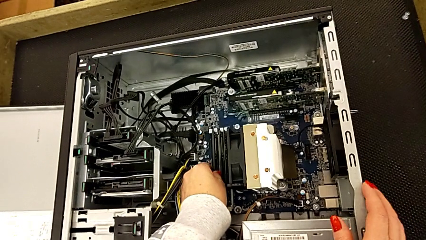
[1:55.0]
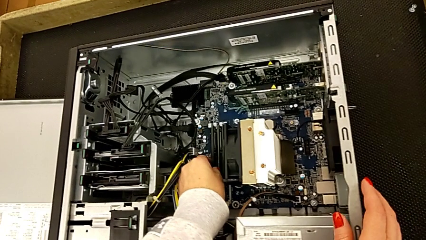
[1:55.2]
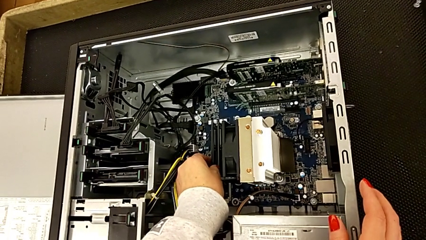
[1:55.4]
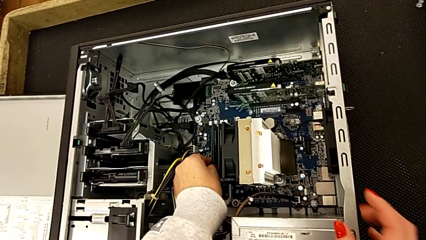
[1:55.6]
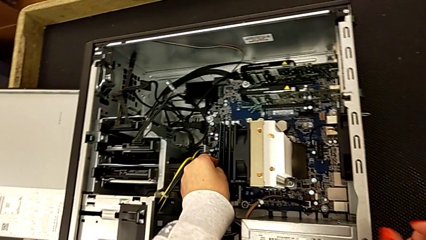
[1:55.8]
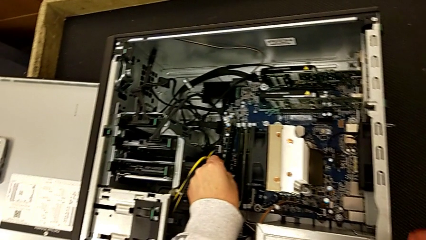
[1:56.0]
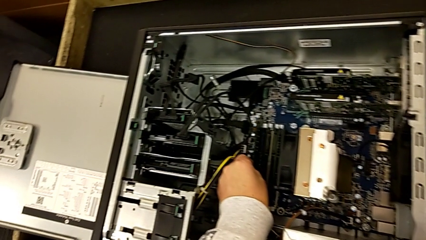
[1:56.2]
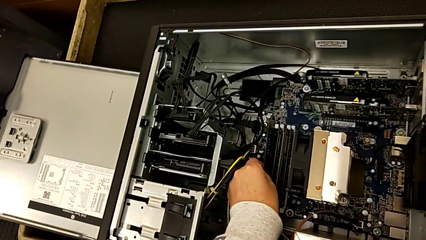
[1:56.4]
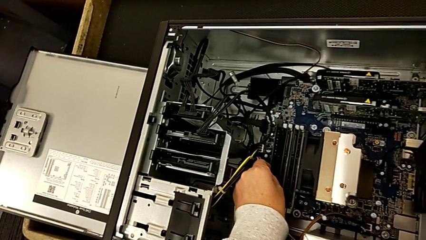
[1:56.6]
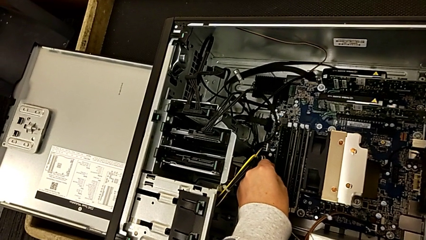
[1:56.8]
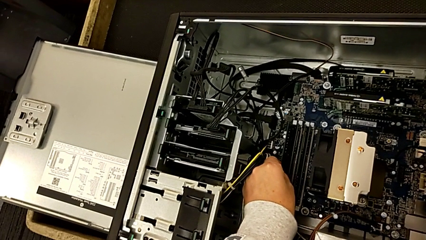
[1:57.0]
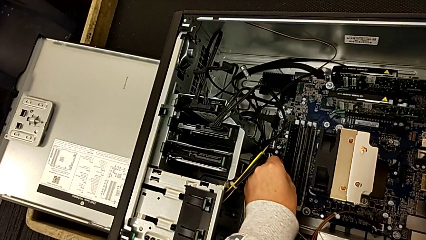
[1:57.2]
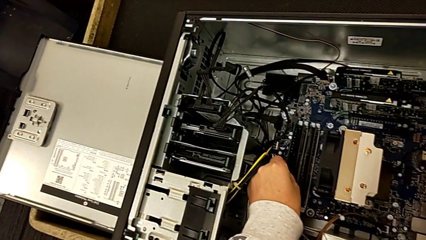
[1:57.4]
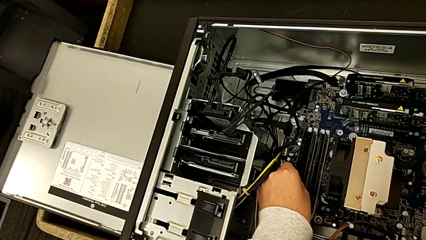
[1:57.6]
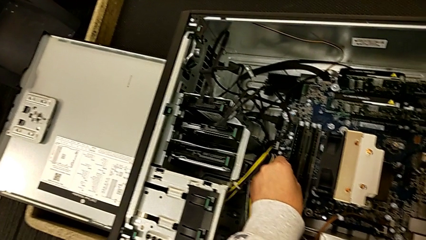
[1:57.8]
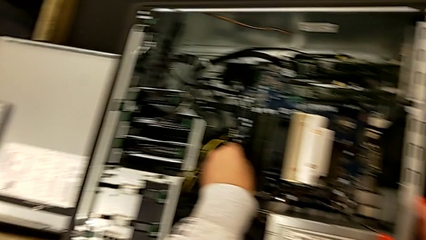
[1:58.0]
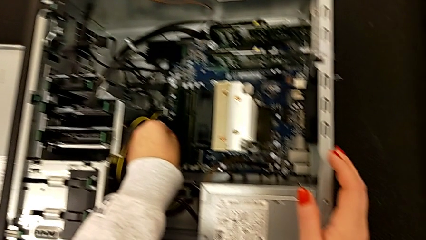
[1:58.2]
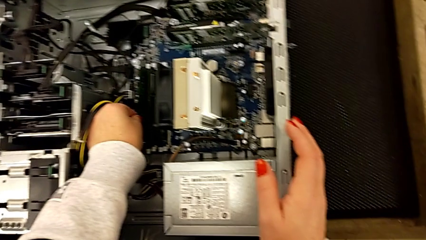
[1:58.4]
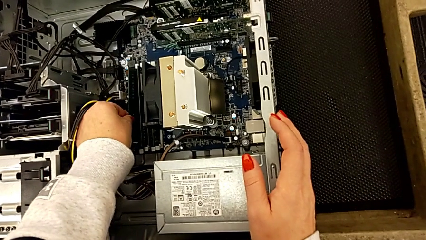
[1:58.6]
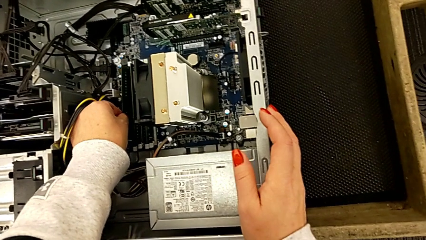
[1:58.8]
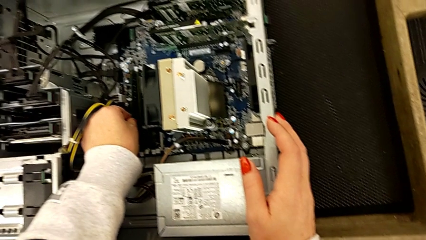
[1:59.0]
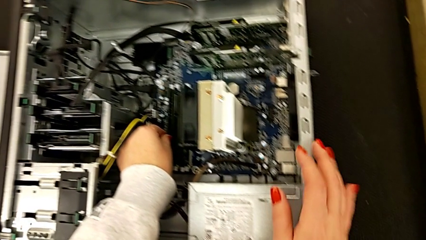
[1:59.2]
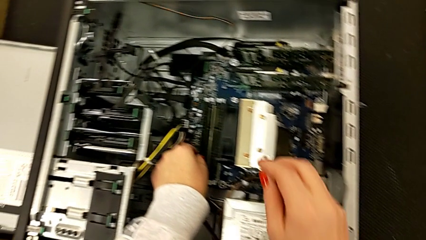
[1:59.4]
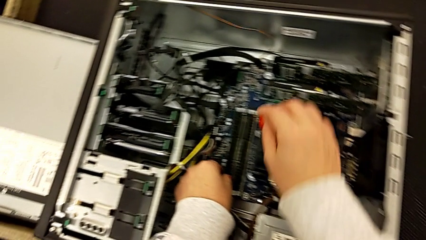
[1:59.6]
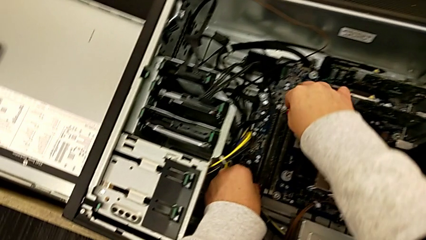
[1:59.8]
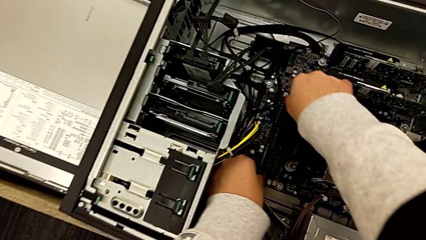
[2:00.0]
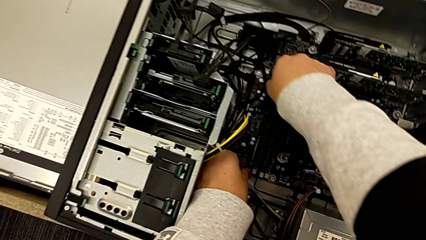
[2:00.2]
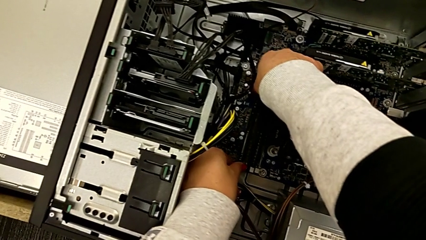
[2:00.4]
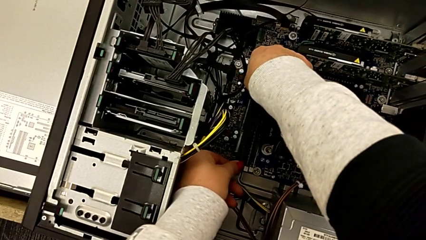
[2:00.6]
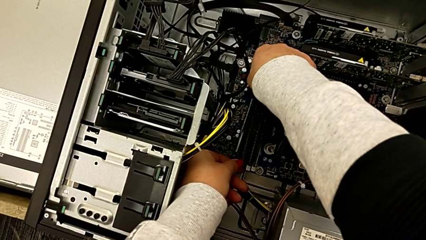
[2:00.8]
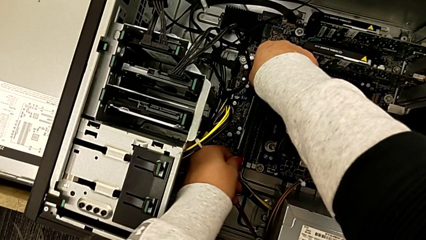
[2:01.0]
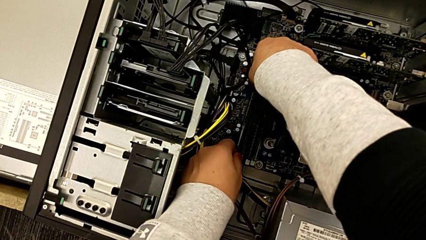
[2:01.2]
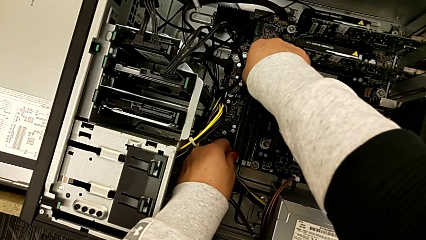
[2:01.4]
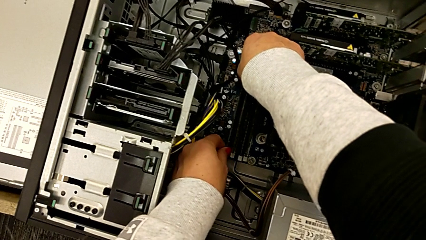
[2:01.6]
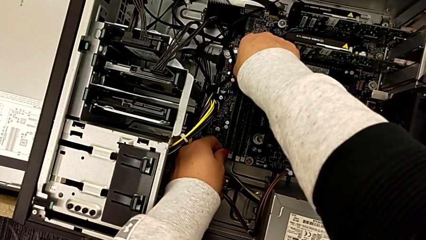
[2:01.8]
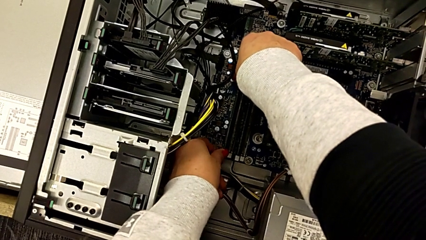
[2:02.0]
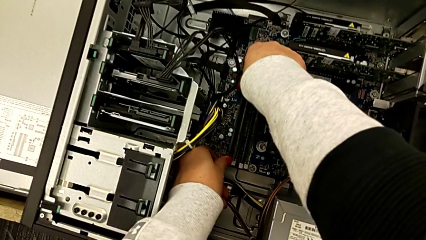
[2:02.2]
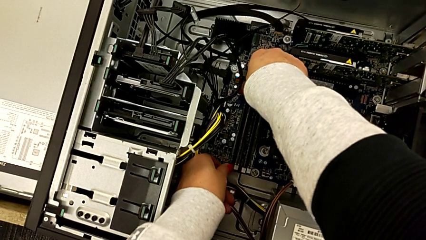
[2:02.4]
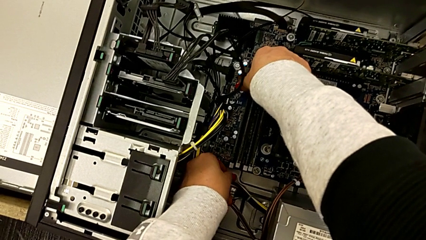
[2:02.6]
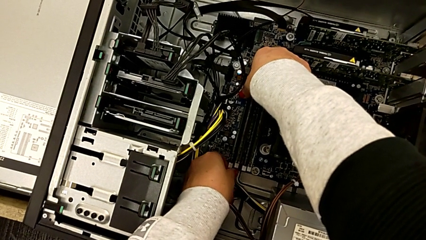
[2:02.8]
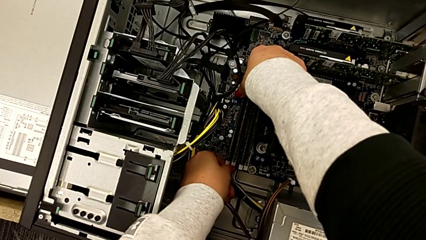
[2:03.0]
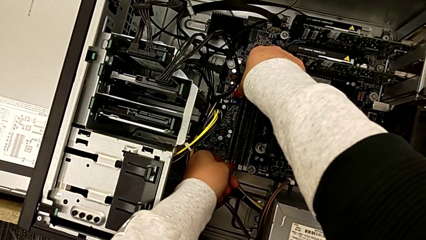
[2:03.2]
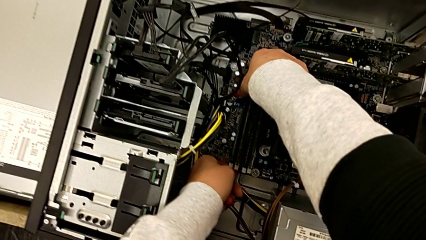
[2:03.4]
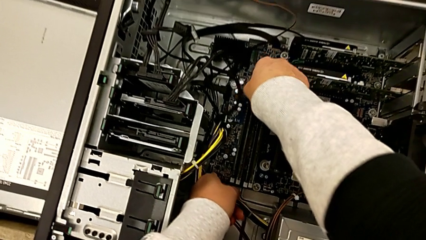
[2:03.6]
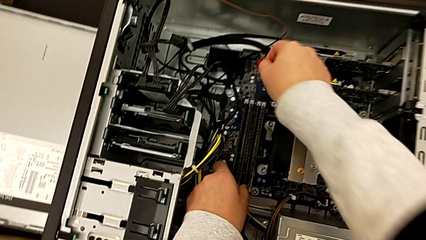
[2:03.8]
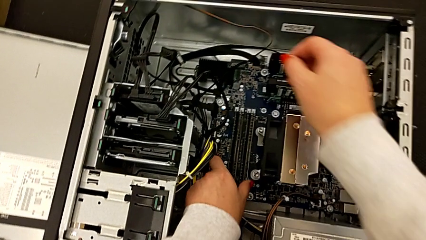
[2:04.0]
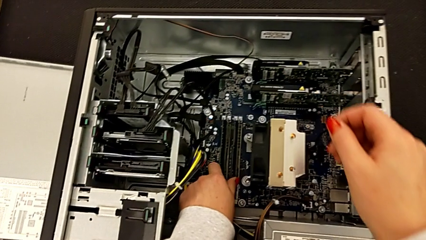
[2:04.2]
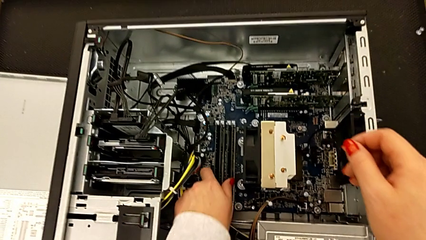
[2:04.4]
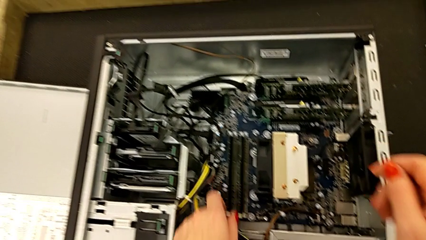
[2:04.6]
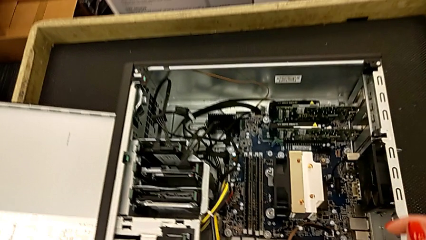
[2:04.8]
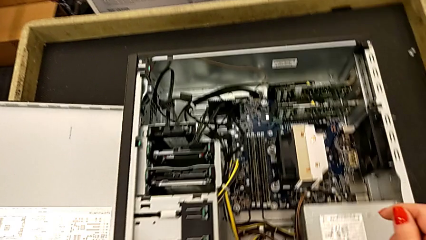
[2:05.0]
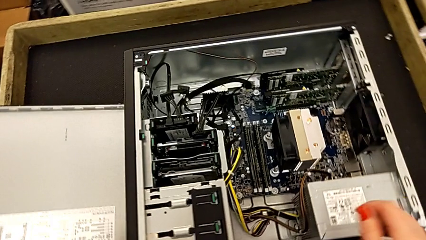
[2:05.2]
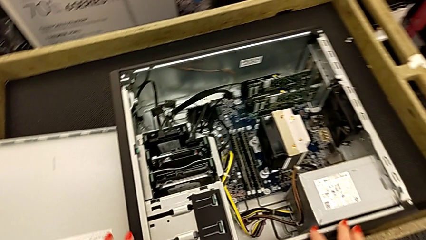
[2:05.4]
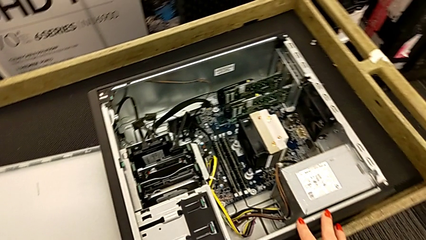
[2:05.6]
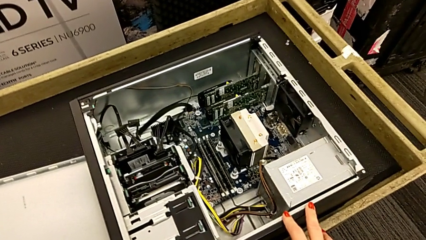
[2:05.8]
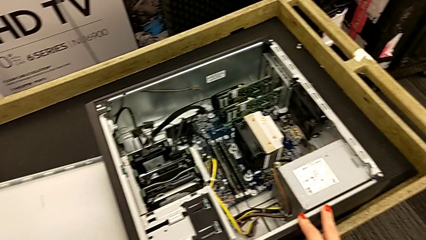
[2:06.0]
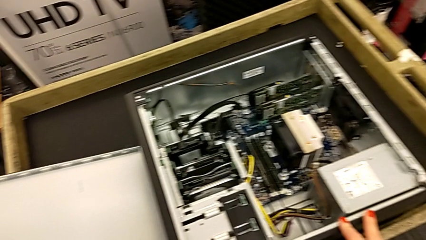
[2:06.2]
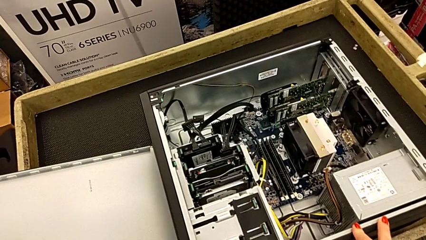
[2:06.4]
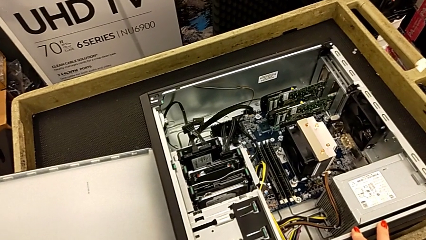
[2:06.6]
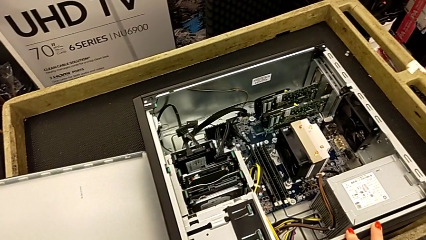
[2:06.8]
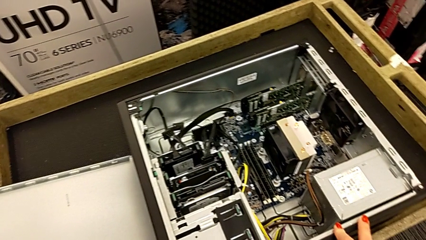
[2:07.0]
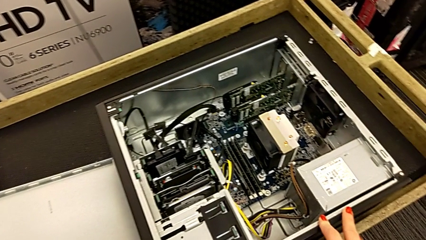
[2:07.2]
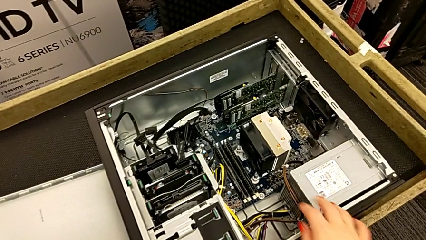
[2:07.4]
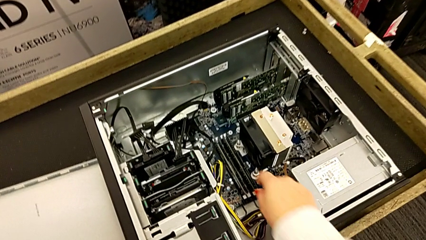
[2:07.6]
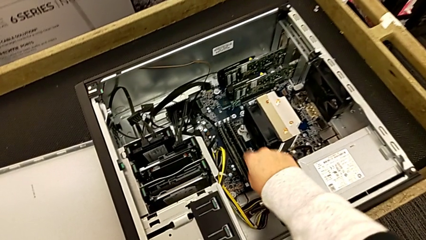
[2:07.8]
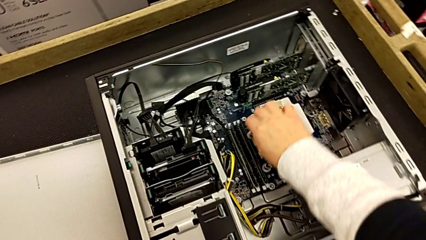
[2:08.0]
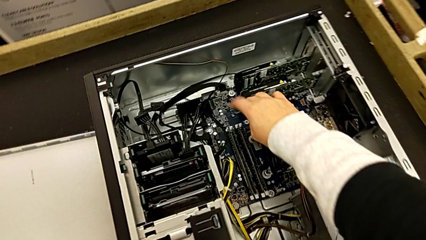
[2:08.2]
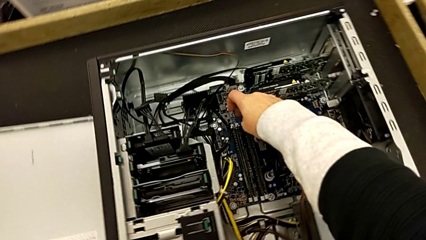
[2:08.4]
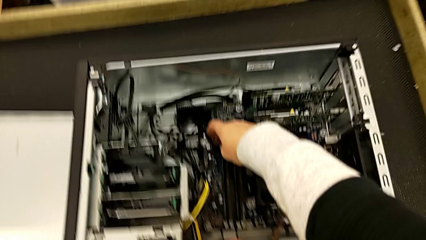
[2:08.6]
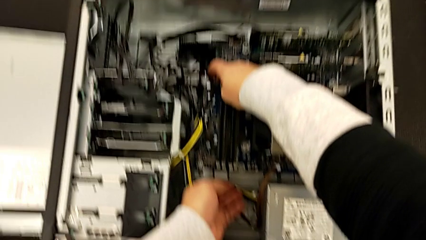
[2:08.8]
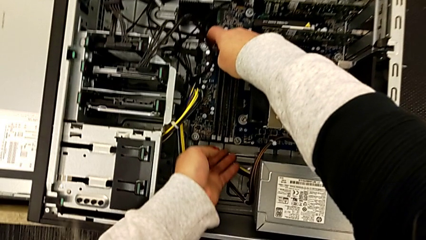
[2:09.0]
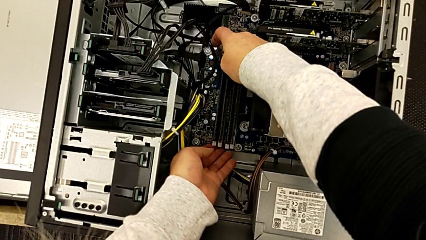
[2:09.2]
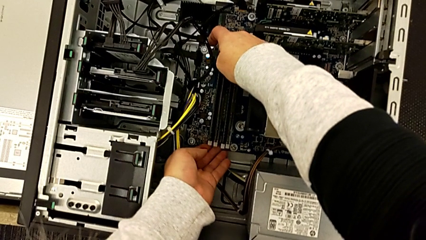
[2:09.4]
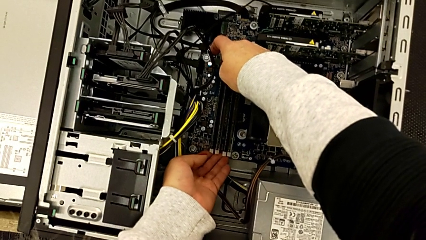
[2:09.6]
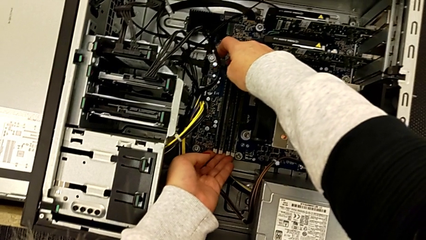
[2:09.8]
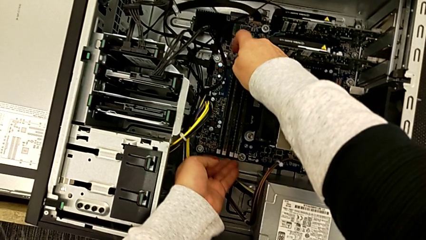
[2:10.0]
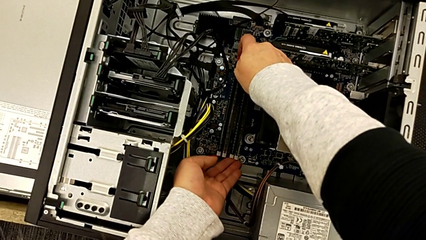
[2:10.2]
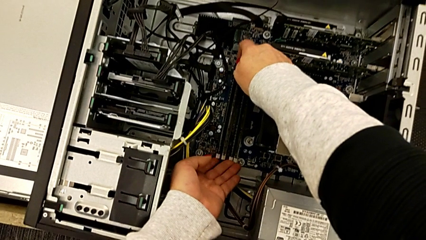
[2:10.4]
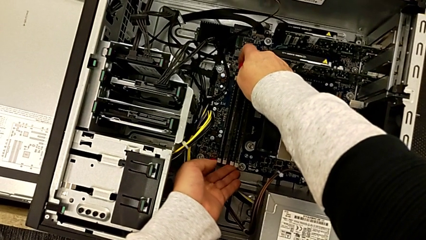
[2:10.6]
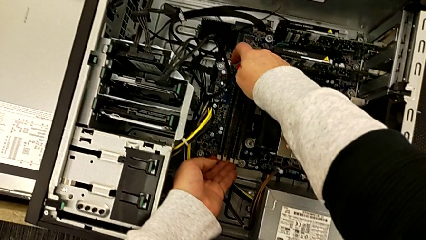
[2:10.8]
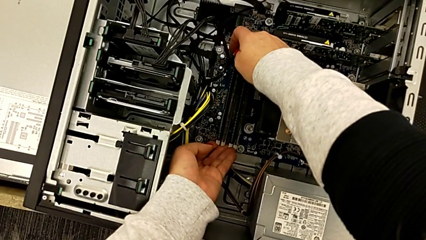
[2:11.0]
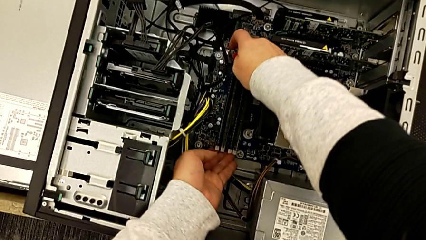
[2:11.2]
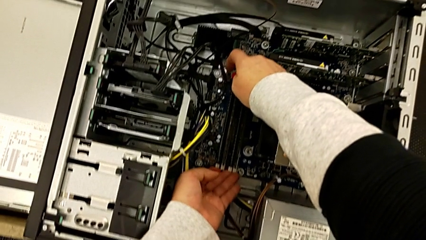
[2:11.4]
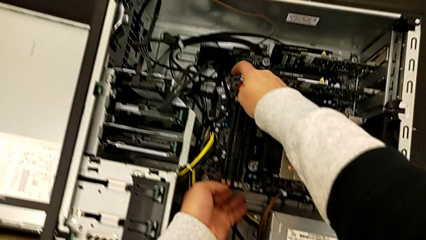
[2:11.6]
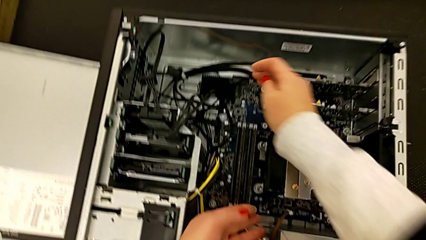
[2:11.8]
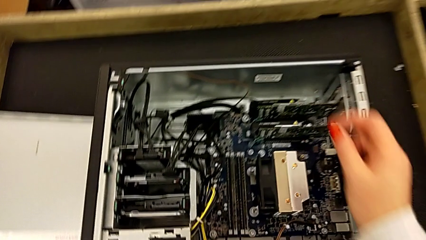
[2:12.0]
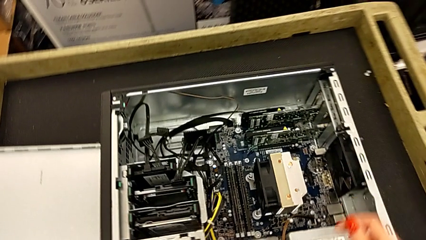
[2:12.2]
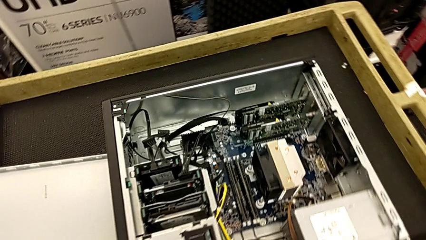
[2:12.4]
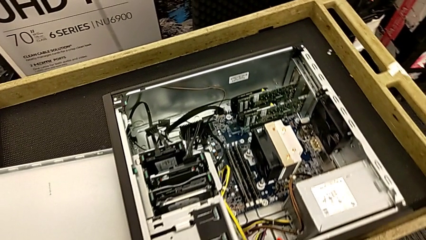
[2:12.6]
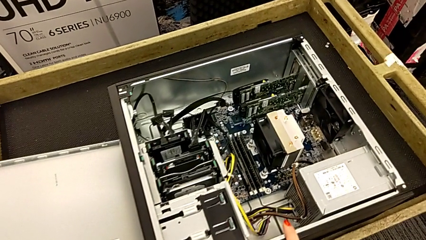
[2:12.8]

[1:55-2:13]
The camera wearer is inserting the RAMs into the motherboard. They wrongly withdraw the fourth RAM, align it, insert it, inspect the RAM and touch the RAM tab.
